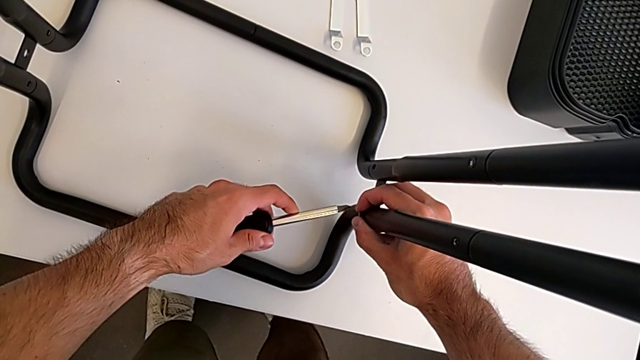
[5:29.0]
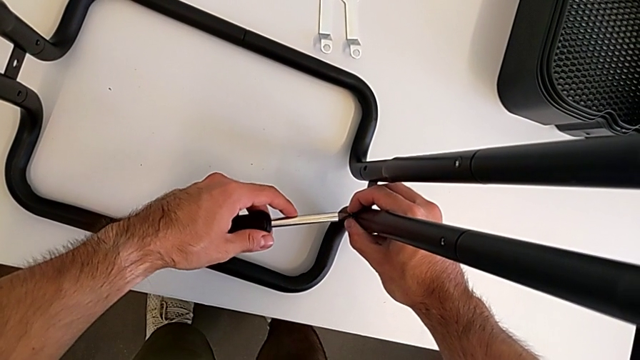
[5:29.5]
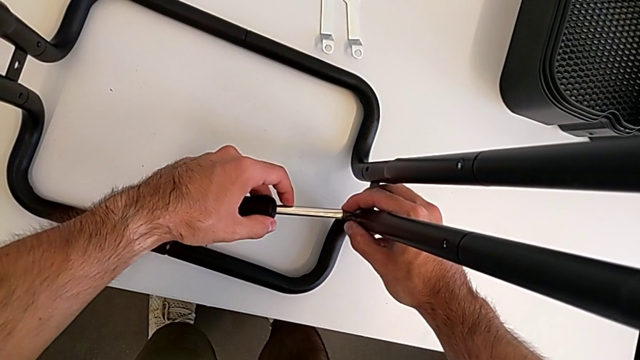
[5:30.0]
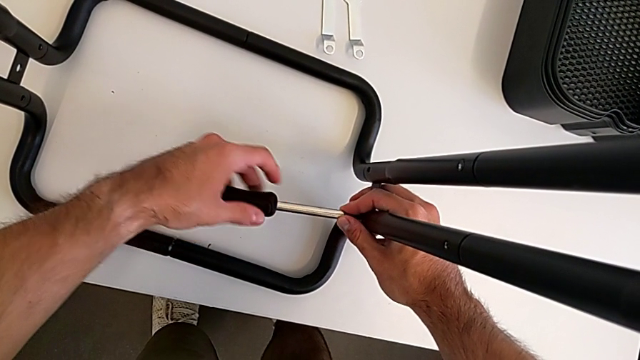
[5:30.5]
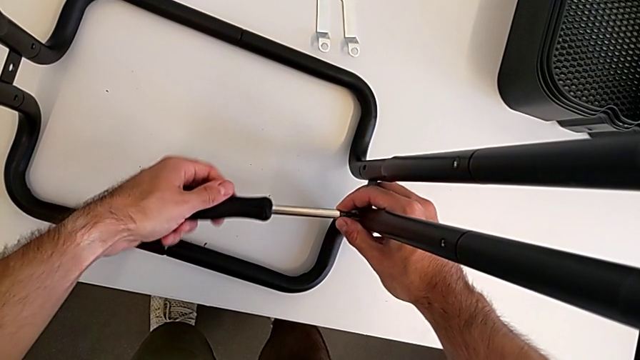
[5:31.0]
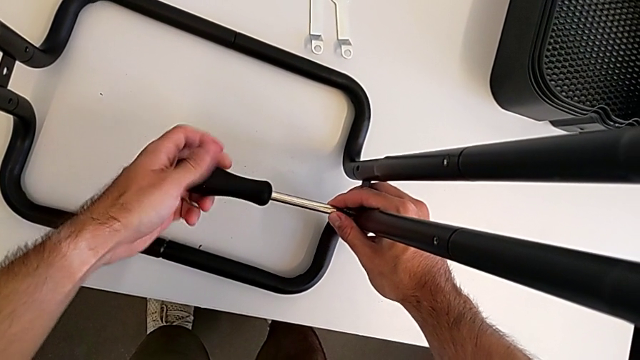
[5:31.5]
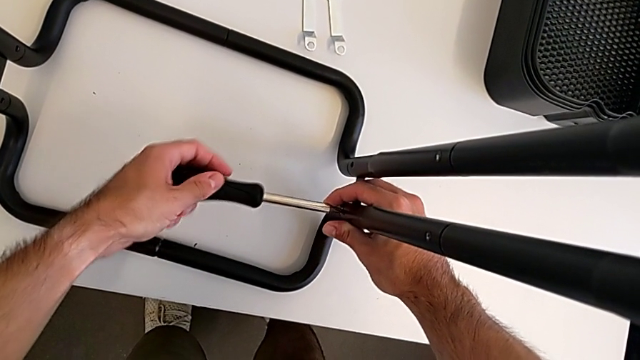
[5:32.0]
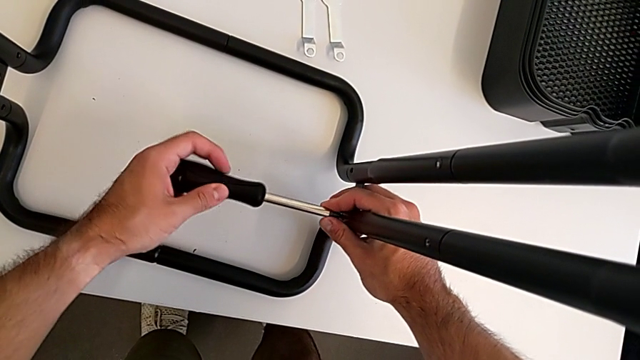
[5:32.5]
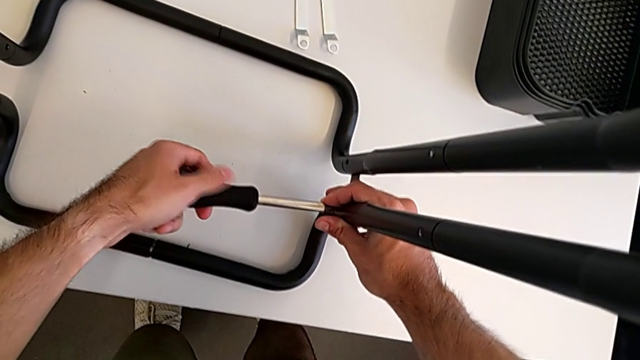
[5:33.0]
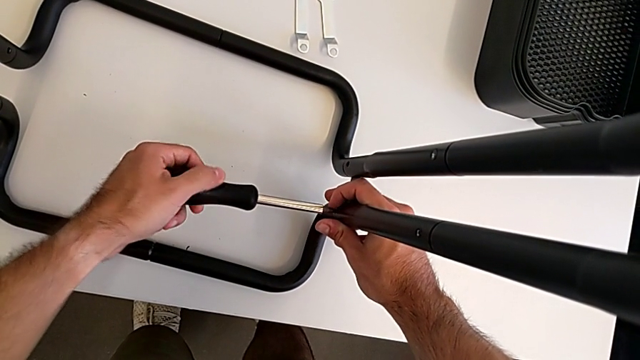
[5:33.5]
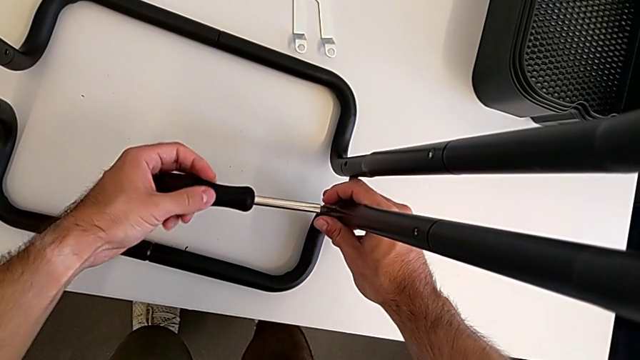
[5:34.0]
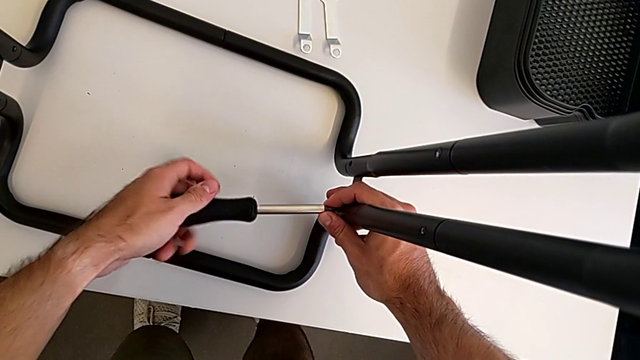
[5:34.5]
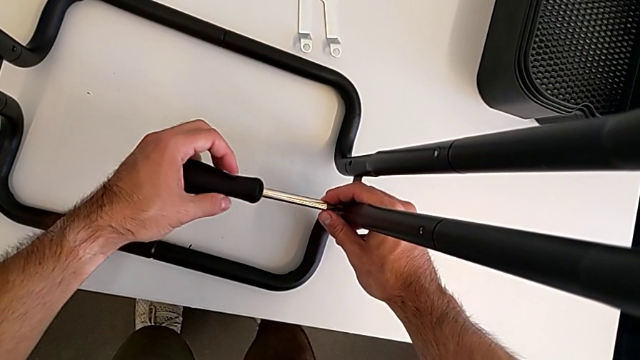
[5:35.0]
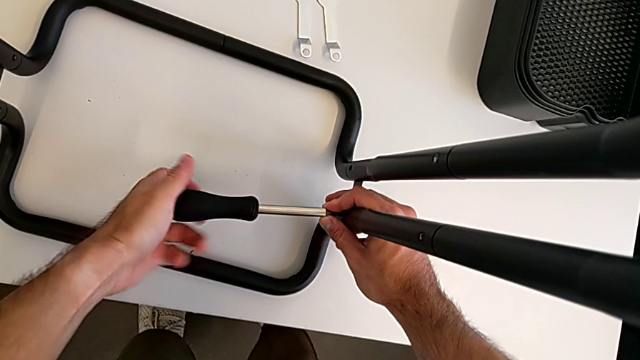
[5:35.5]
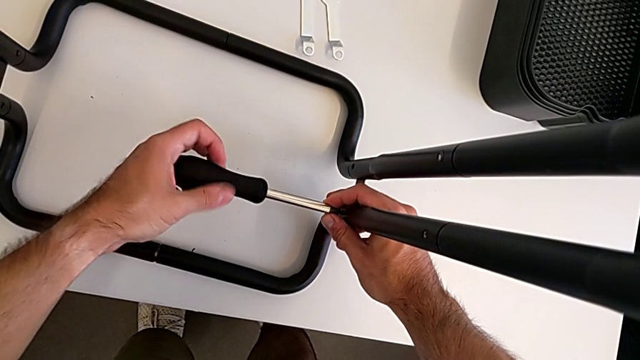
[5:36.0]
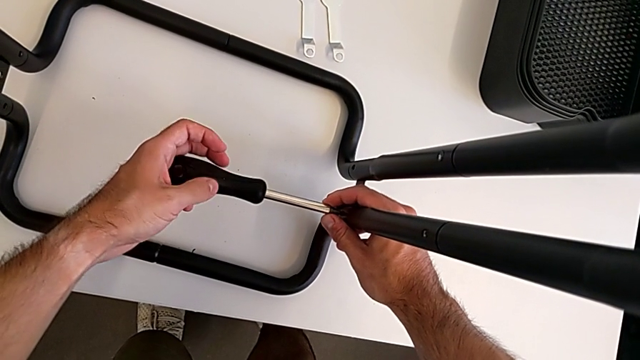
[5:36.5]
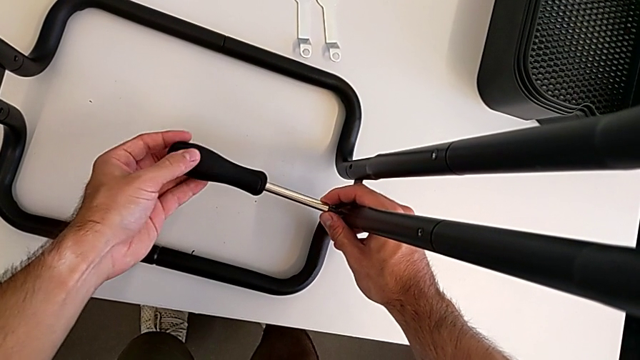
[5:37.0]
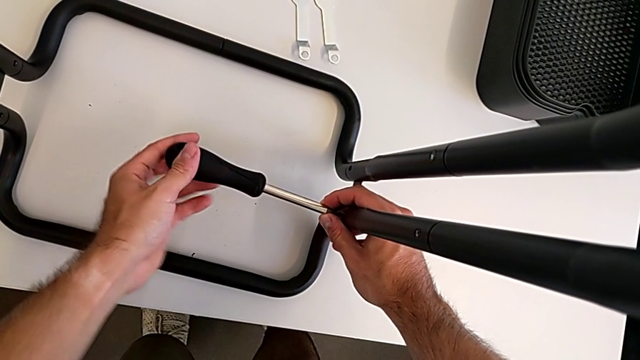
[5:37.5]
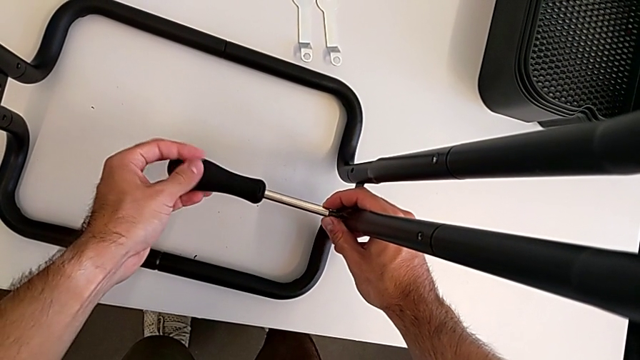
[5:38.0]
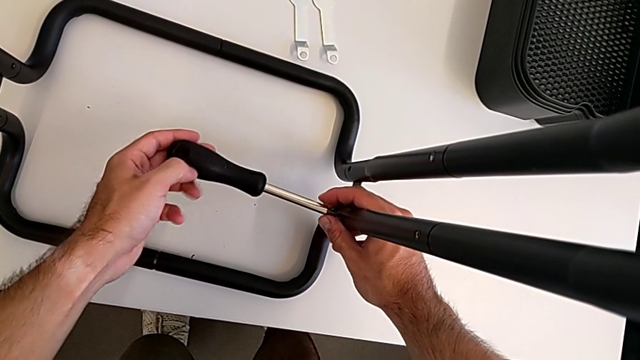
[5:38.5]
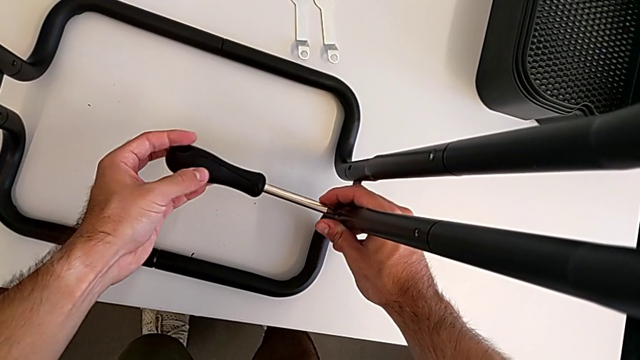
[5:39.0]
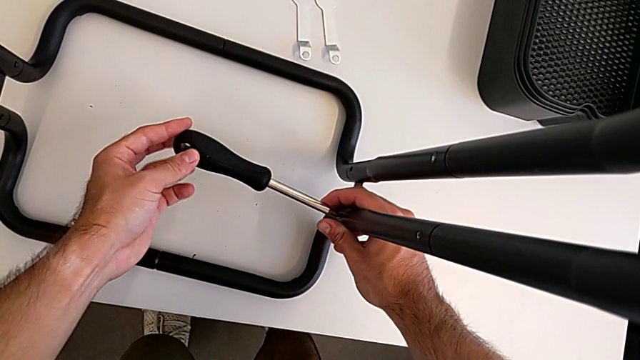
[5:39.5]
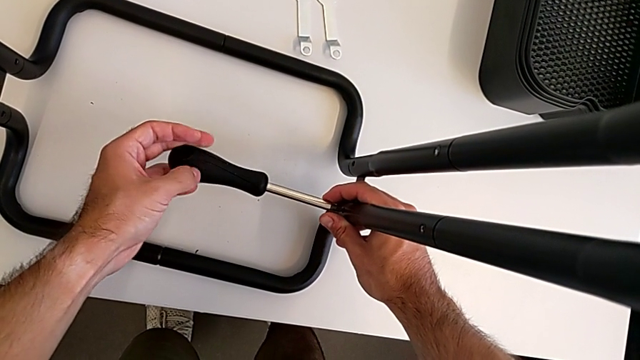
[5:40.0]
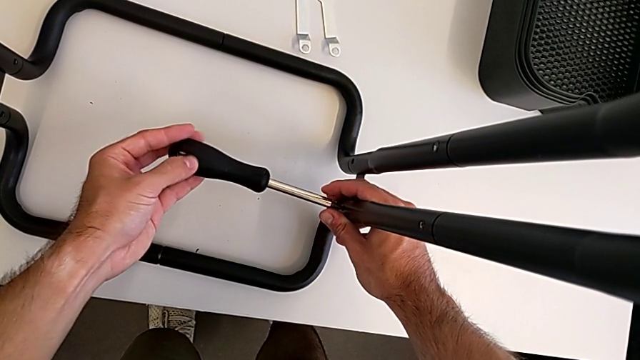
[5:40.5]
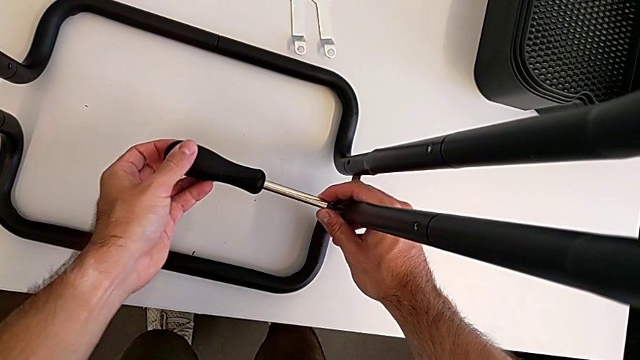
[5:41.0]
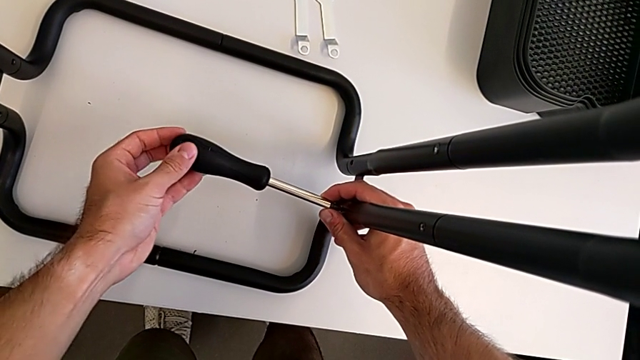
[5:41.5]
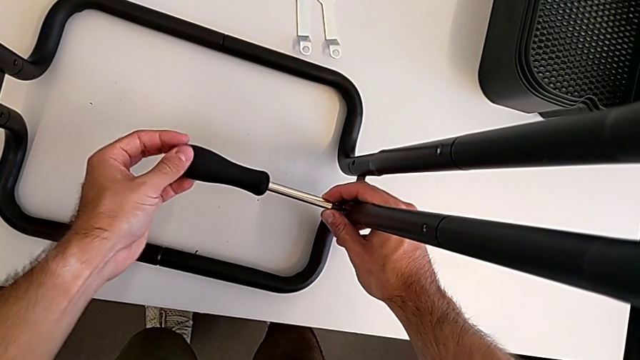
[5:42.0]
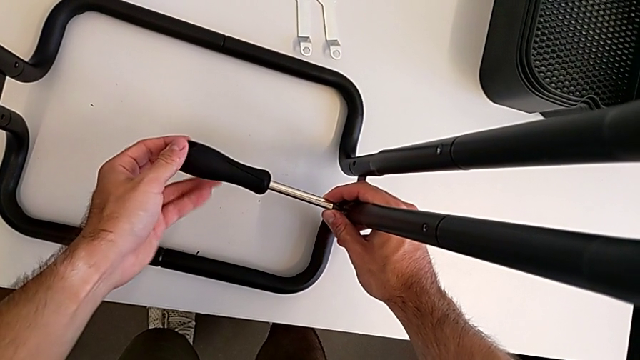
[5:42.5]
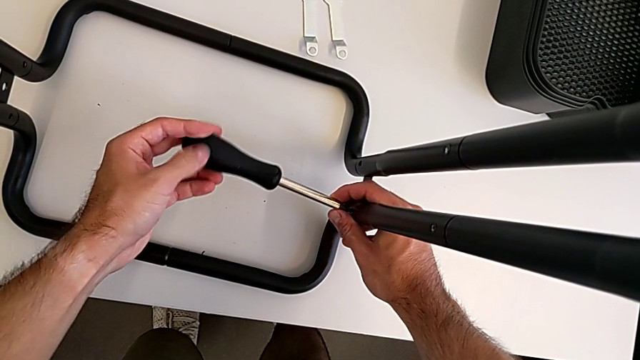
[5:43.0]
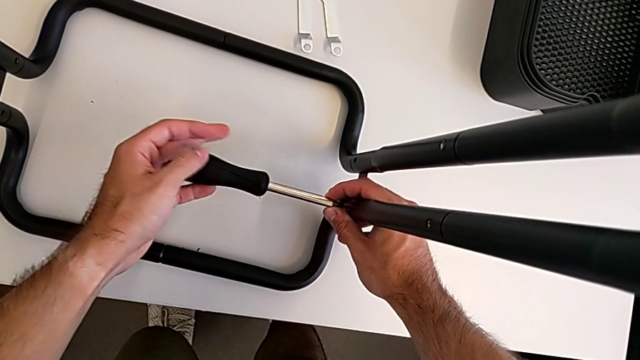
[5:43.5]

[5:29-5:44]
The camera wearer is screwing the two side half frames. They insert the screwdriver and begin to screw the right frame.

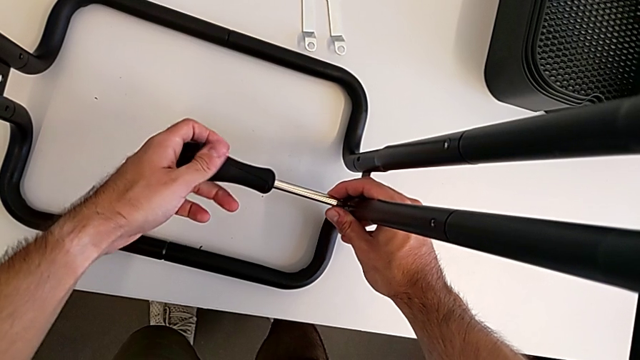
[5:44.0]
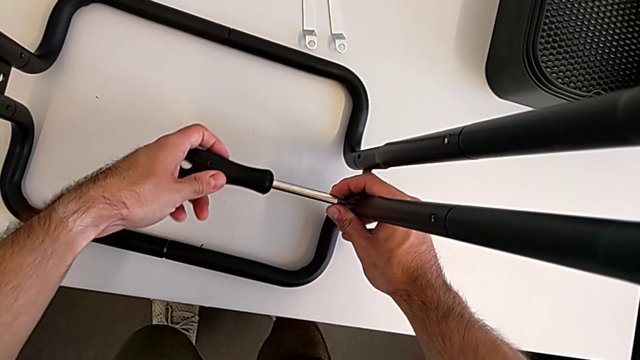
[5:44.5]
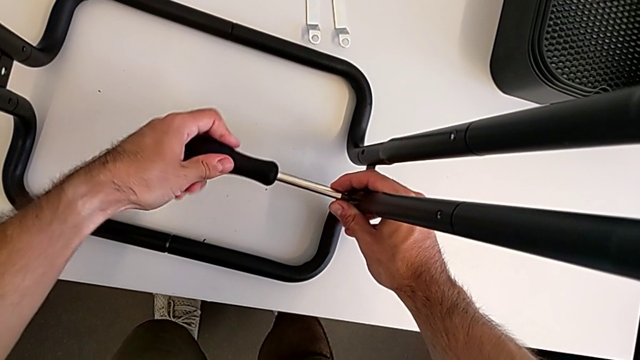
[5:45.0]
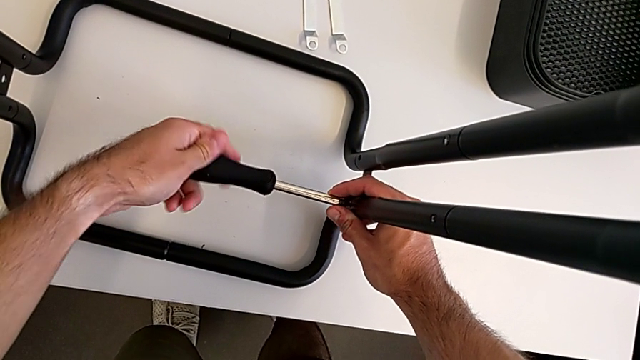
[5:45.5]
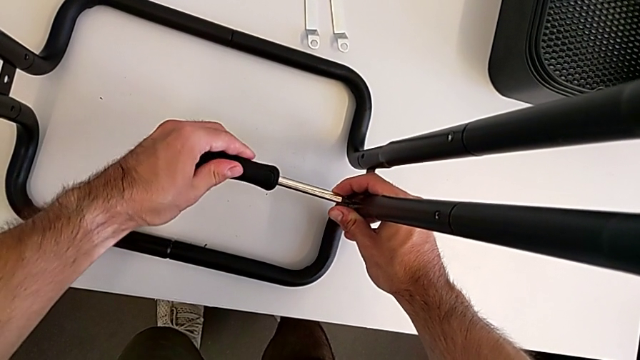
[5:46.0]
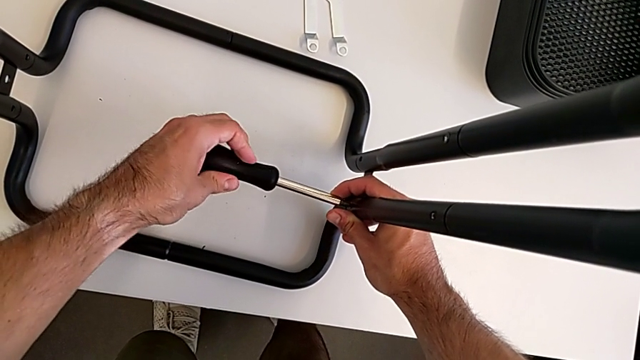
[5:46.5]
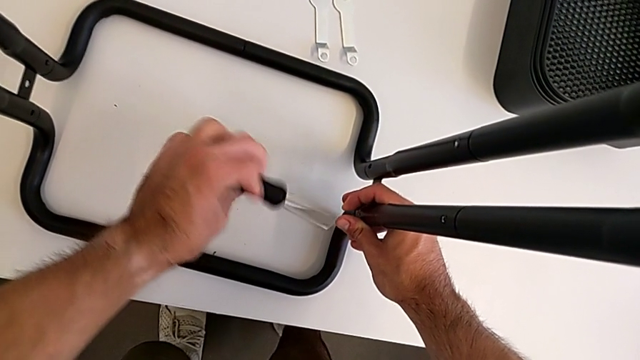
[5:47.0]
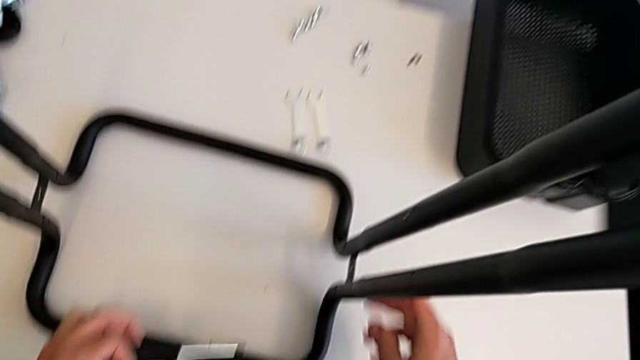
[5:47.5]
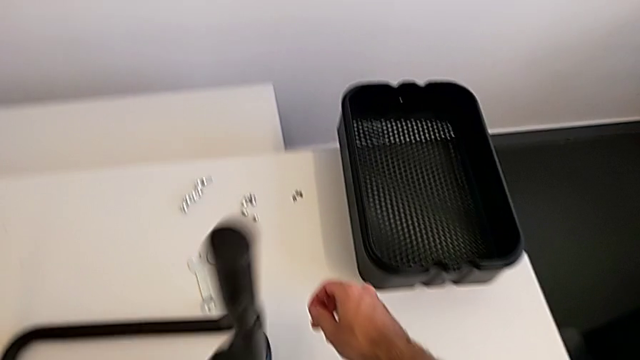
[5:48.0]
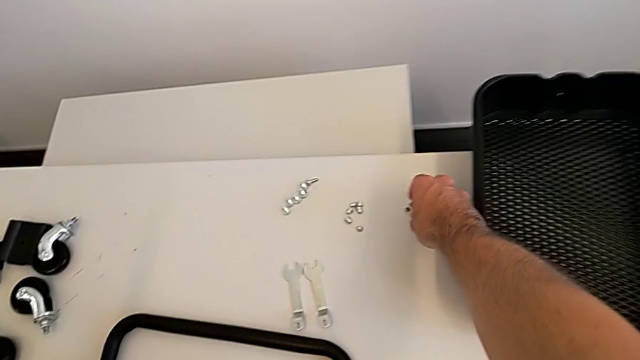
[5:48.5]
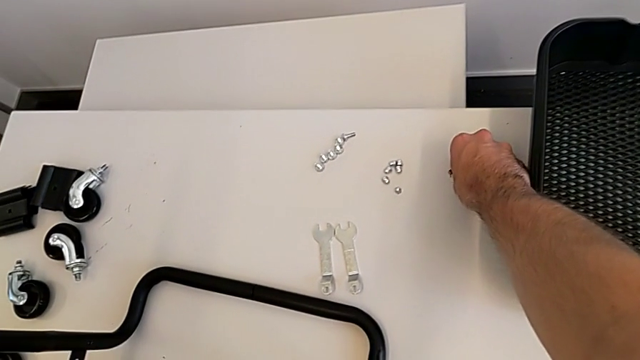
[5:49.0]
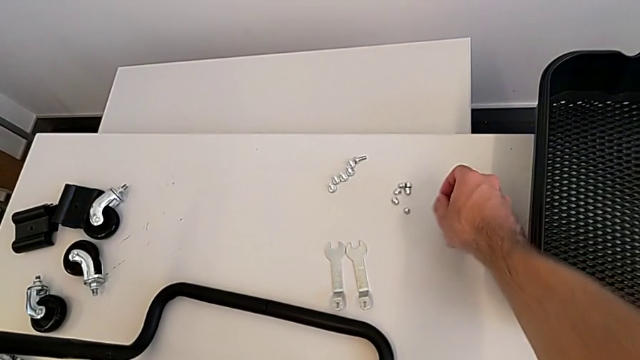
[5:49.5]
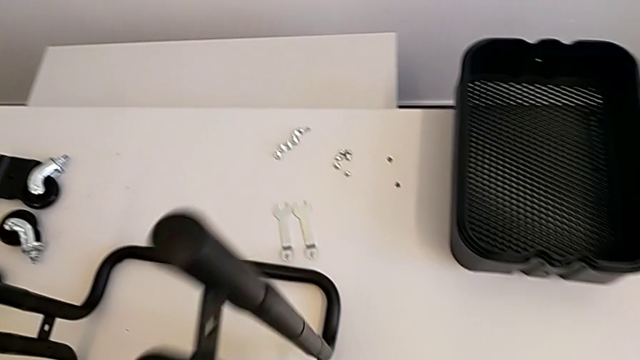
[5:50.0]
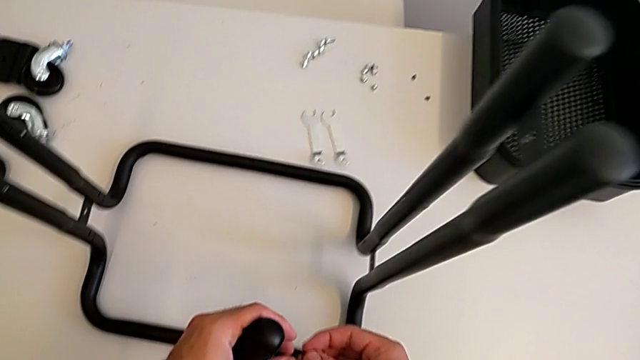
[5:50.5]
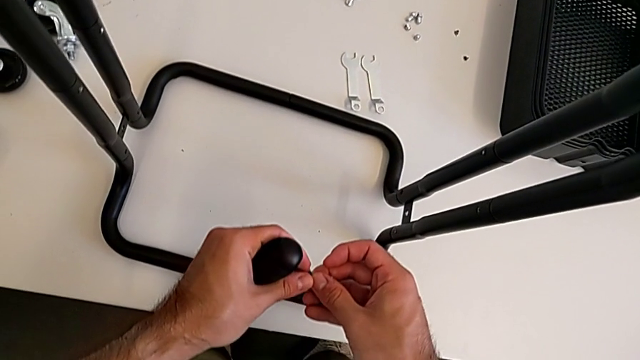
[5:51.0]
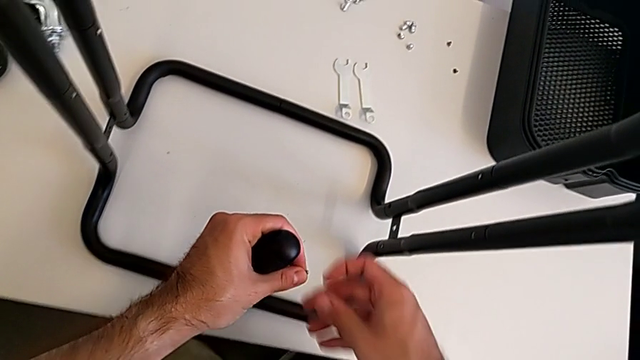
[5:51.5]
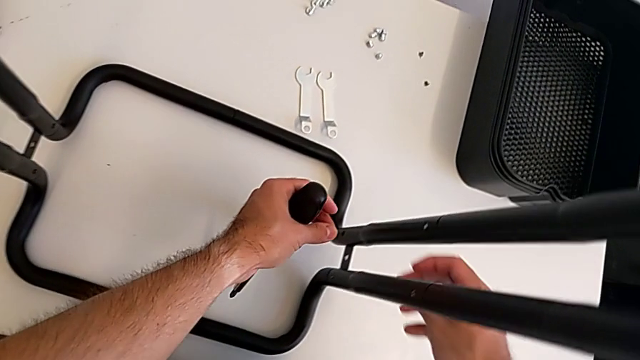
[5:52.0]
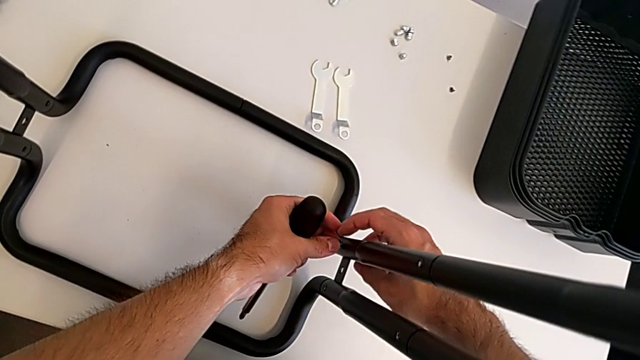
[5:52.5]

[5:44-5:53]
The camera wearer is screwing the two side half frames. They keep screwing the right frame, grab the second screw and begin to insert it.
